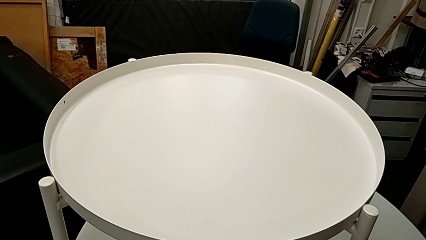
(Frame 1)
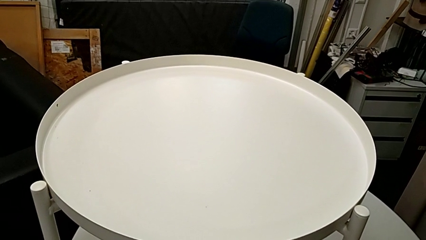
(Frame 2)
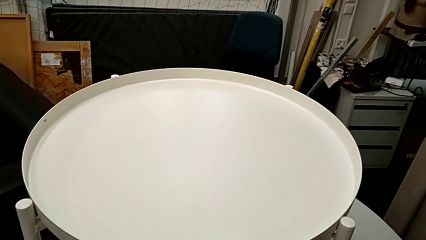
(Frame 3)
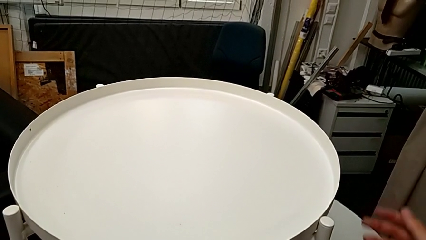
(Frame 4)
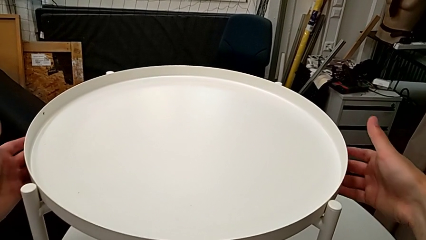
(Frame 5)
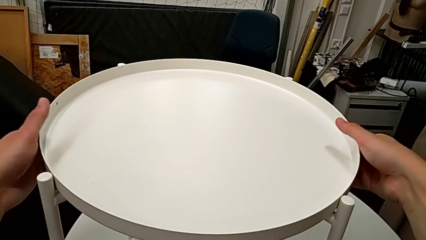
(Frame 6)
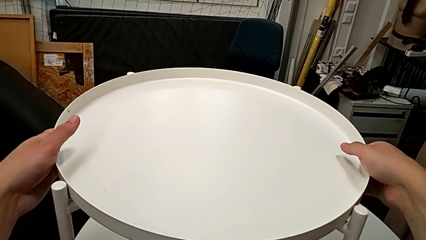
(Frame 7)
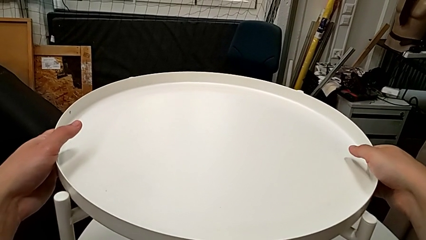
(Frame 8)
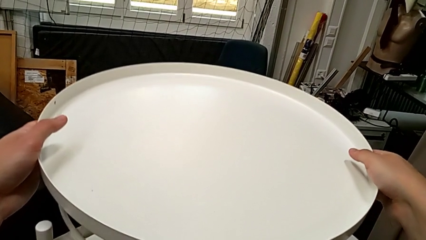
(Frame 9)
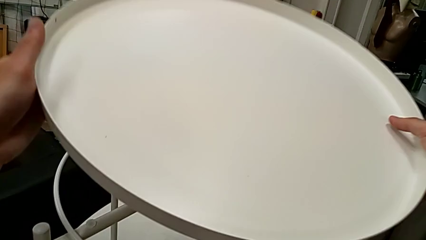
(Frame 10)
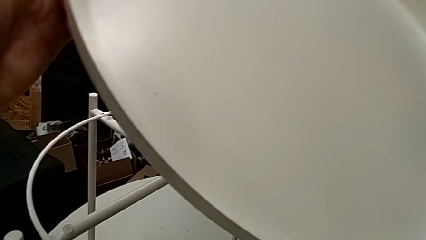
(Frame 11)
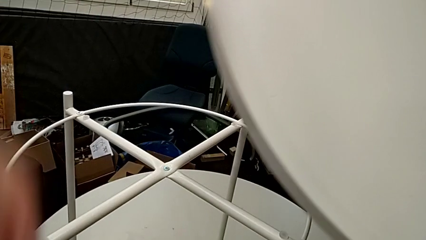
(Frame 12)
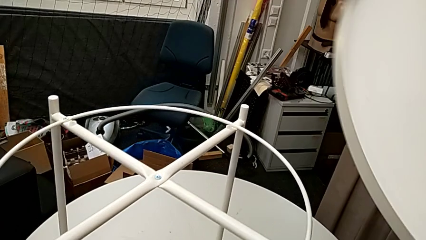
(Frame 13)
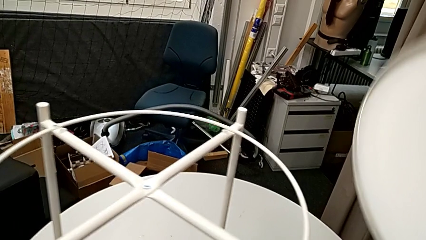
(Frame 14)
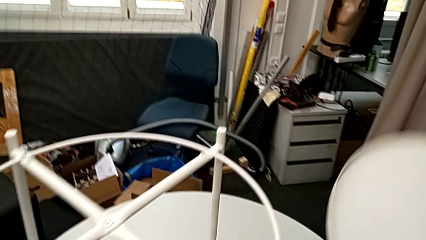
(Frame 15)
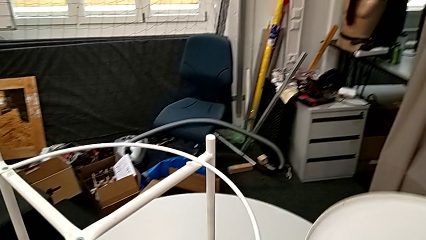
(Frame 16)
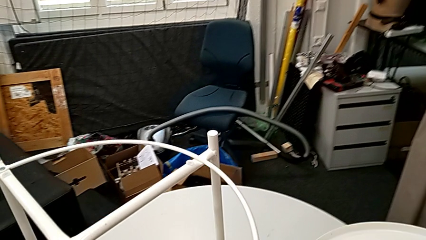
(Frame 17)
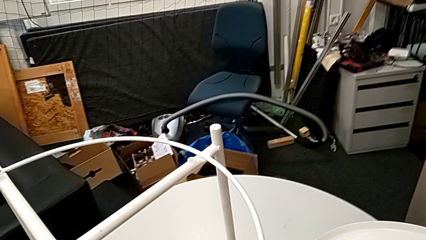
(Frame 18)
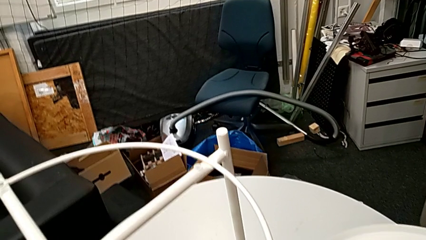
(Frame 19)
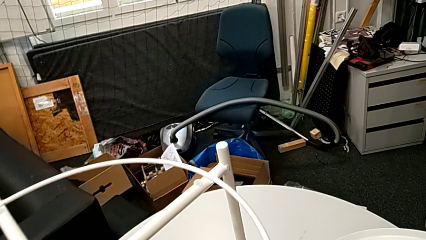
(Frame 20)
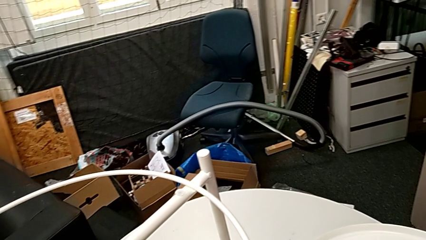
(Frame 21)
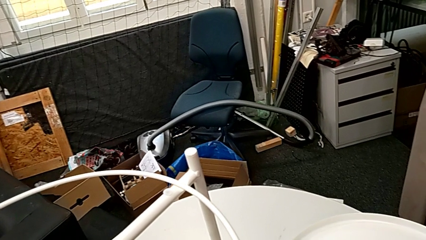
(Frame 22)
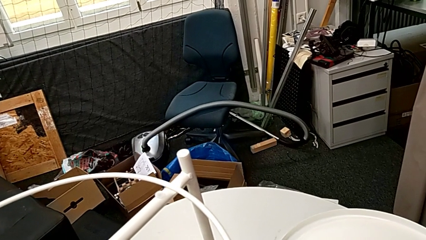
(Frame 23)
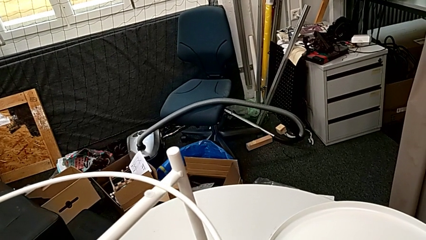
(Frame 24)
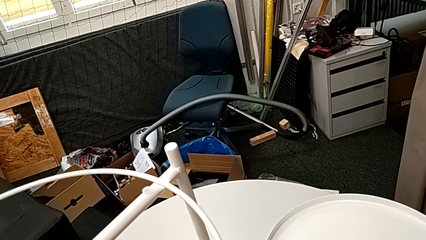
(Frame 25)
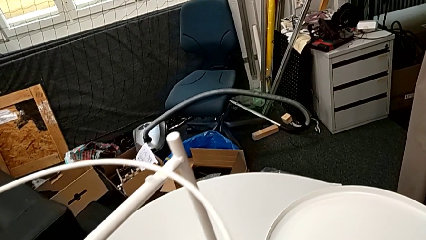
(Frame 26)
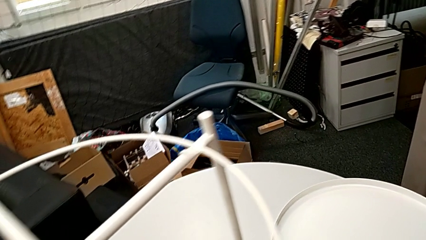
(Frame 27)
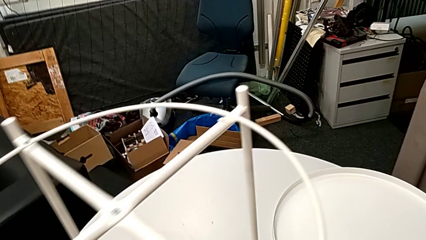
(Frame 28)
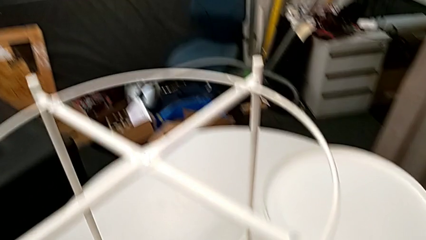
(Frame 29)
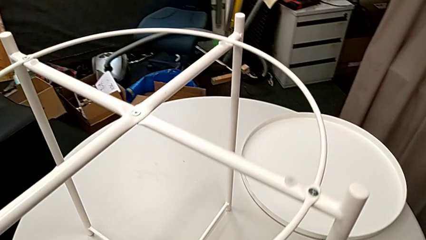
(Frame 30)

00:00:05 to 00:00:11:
The camera wearer removes the tray. They grab the tray, lift it and place it.

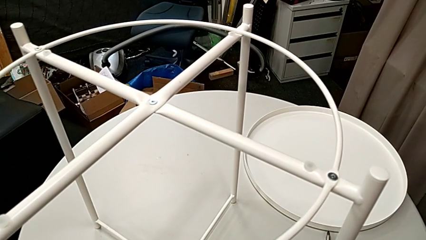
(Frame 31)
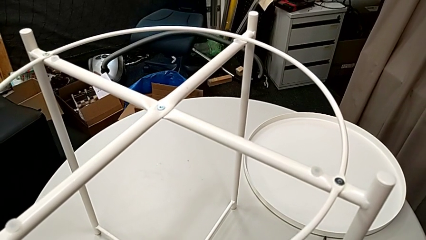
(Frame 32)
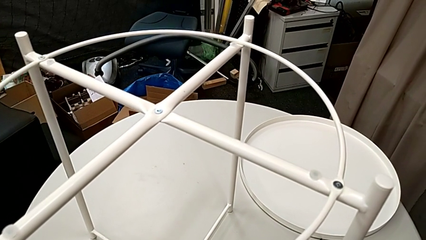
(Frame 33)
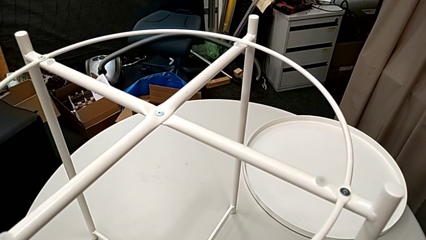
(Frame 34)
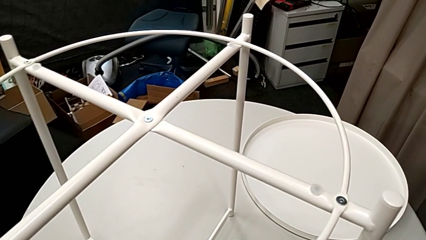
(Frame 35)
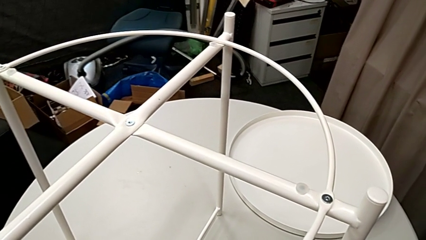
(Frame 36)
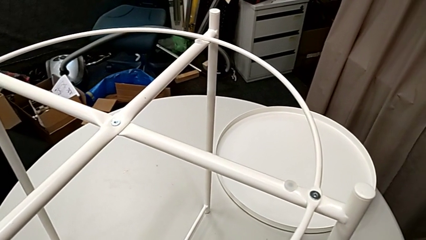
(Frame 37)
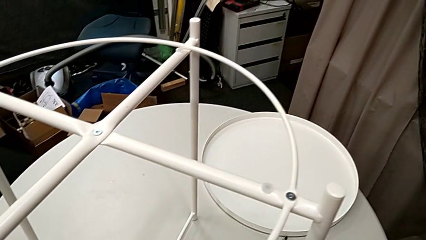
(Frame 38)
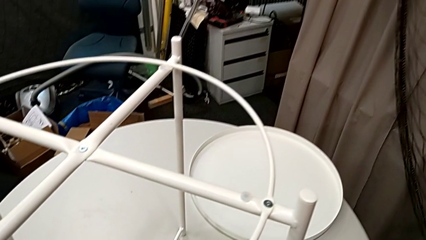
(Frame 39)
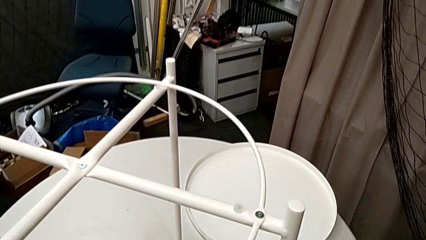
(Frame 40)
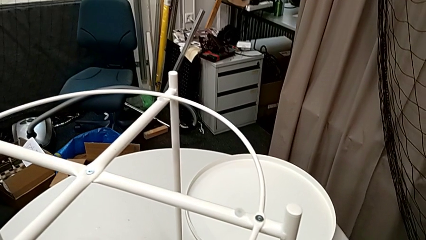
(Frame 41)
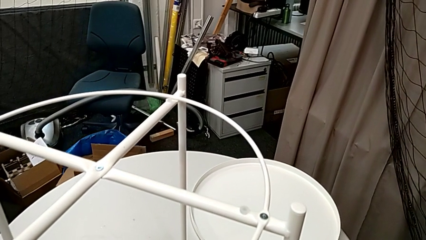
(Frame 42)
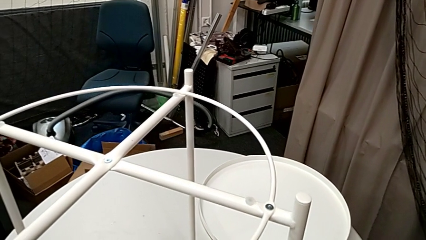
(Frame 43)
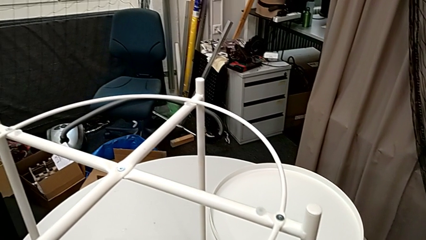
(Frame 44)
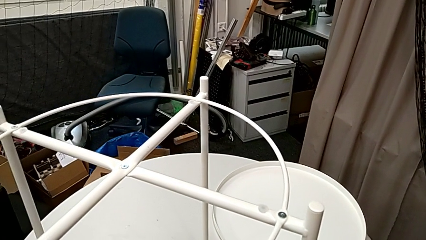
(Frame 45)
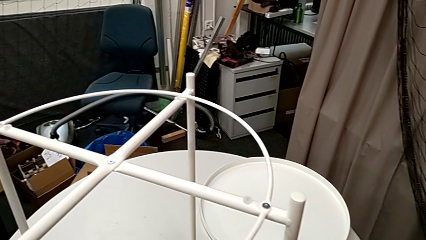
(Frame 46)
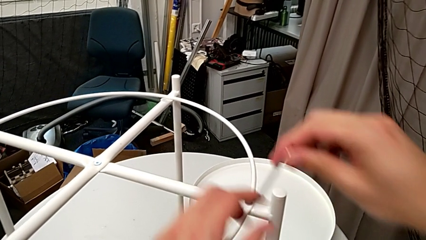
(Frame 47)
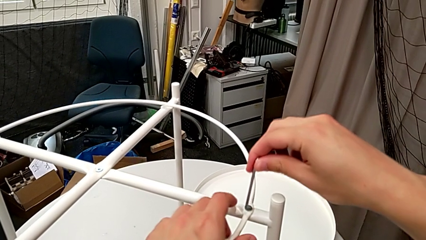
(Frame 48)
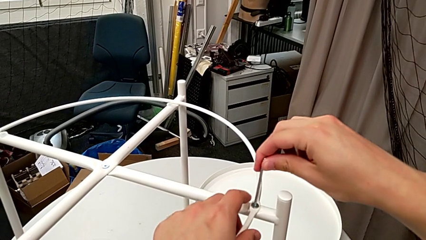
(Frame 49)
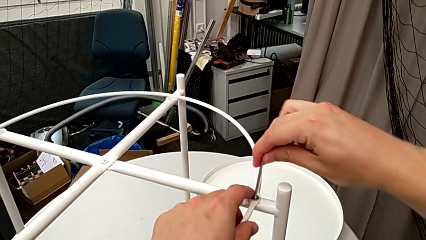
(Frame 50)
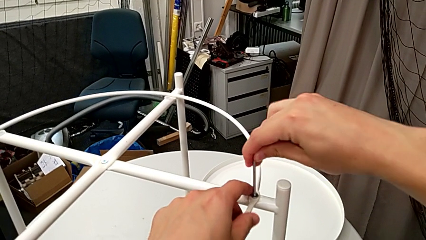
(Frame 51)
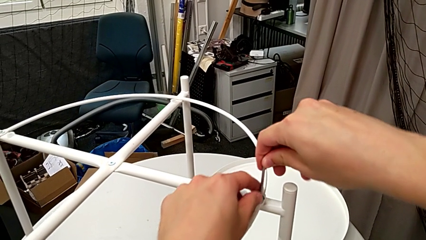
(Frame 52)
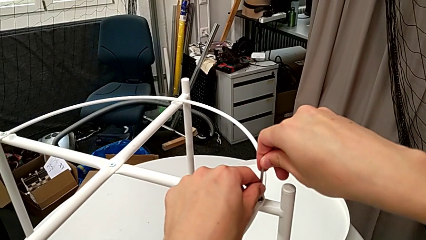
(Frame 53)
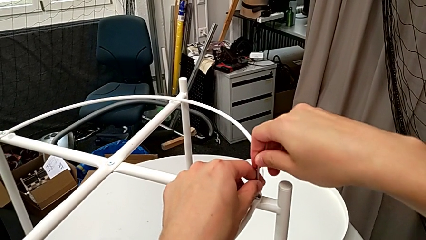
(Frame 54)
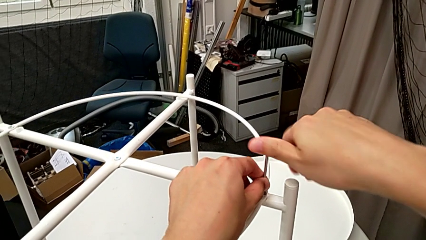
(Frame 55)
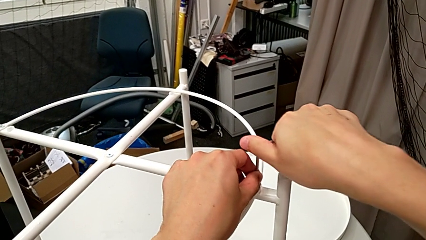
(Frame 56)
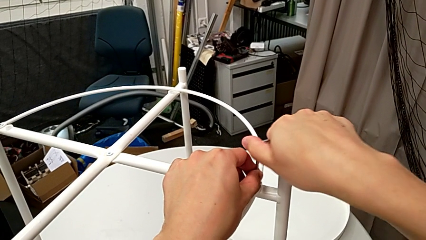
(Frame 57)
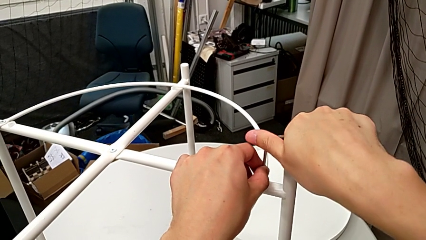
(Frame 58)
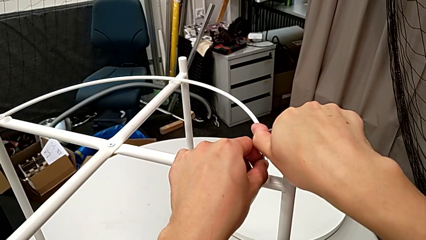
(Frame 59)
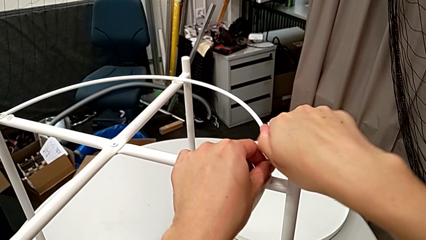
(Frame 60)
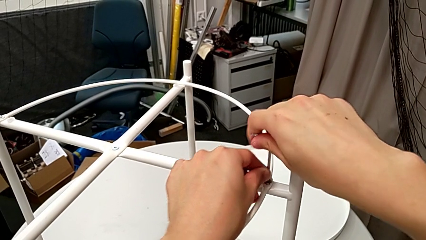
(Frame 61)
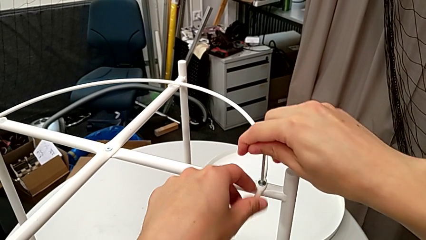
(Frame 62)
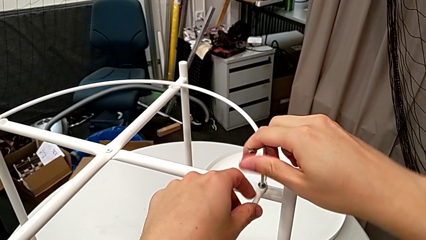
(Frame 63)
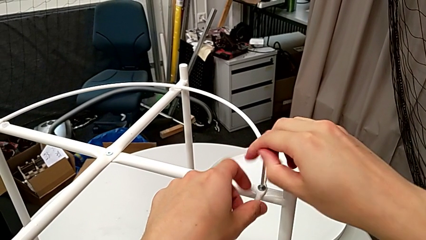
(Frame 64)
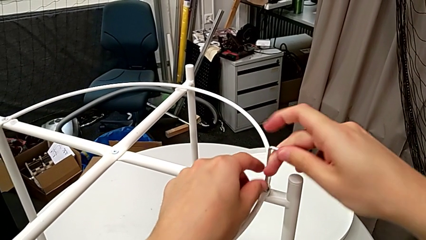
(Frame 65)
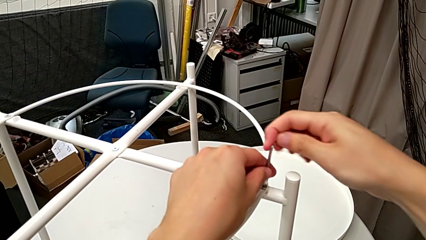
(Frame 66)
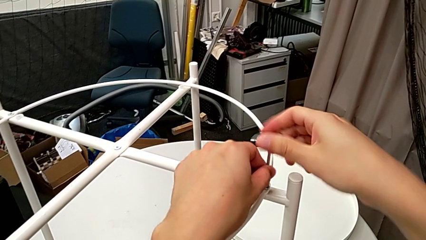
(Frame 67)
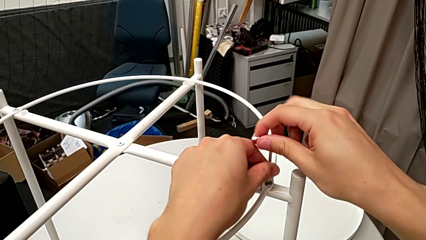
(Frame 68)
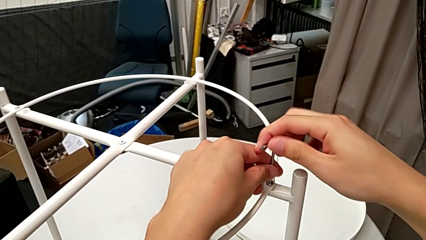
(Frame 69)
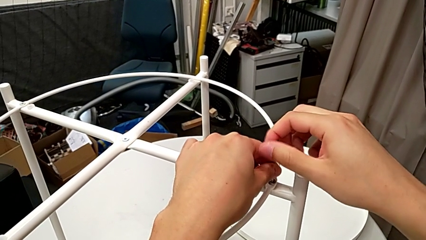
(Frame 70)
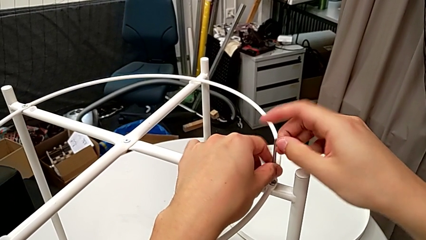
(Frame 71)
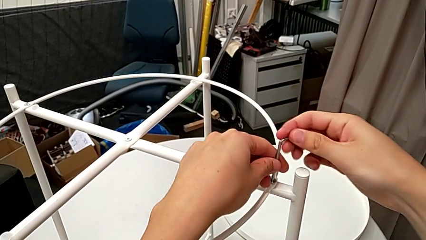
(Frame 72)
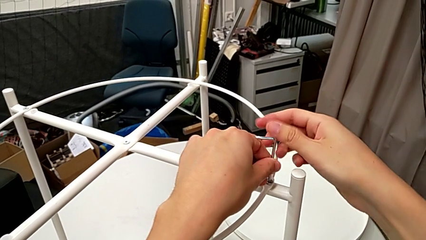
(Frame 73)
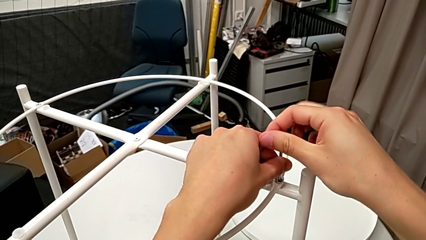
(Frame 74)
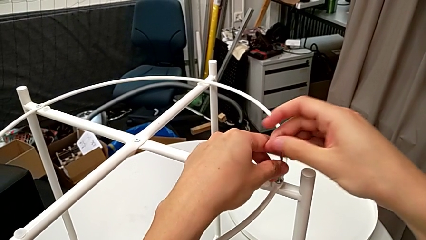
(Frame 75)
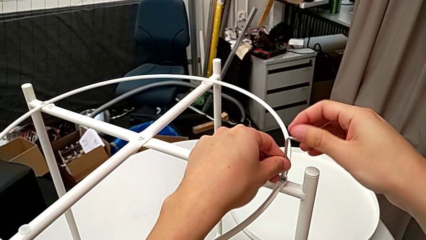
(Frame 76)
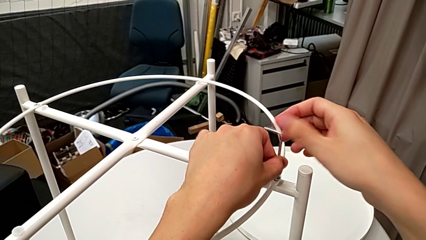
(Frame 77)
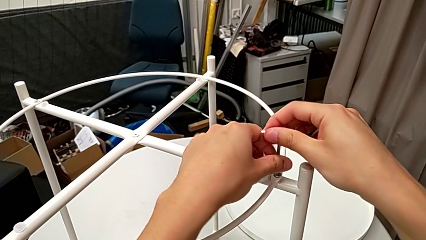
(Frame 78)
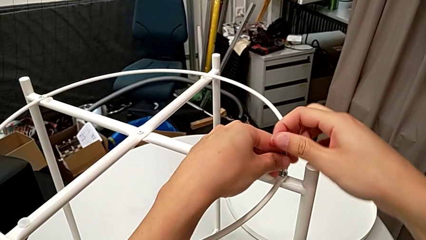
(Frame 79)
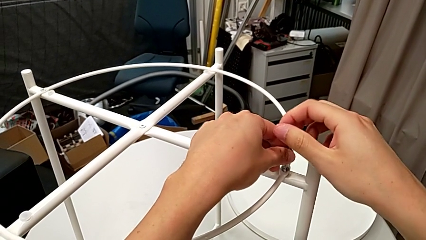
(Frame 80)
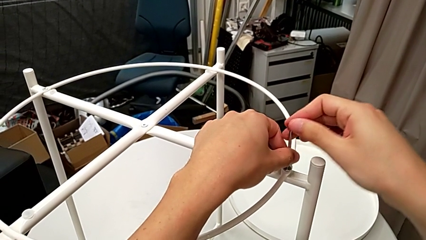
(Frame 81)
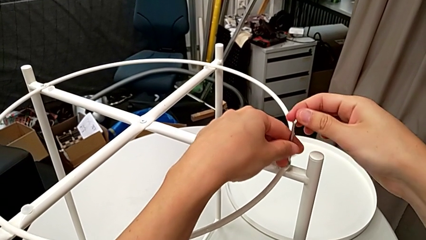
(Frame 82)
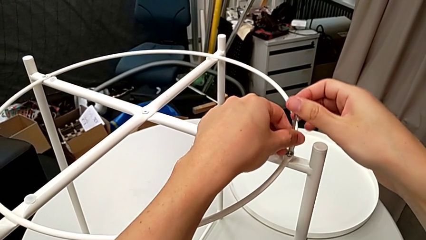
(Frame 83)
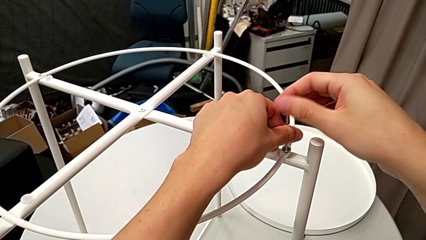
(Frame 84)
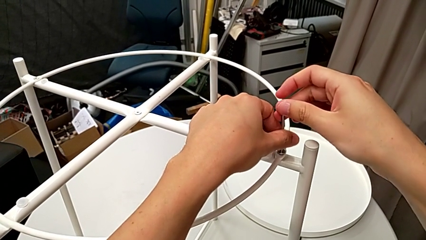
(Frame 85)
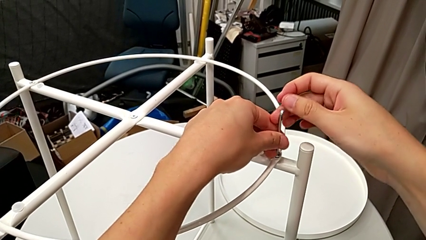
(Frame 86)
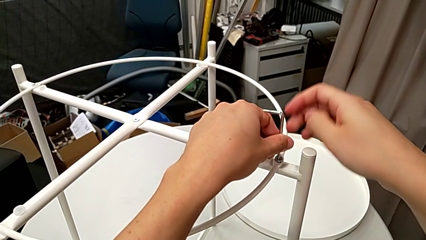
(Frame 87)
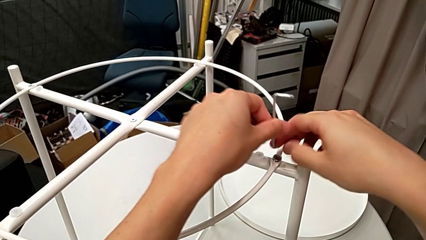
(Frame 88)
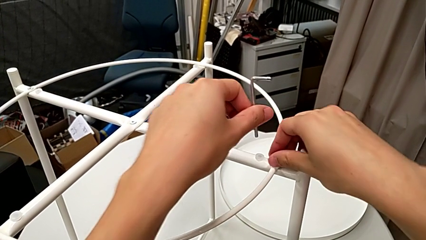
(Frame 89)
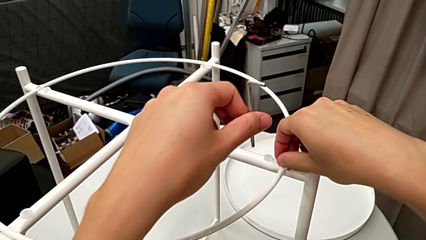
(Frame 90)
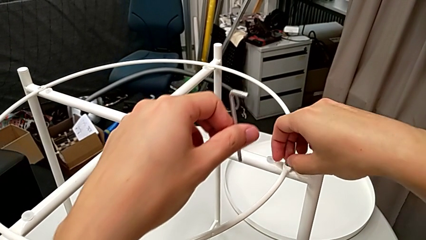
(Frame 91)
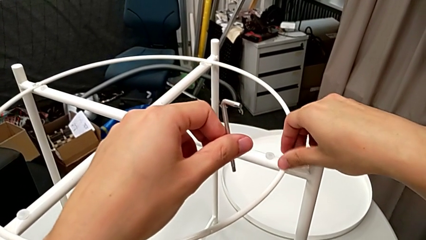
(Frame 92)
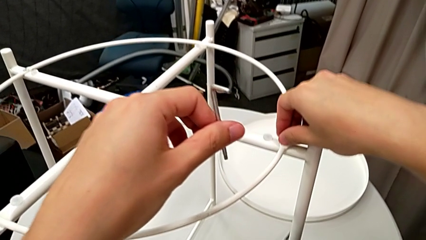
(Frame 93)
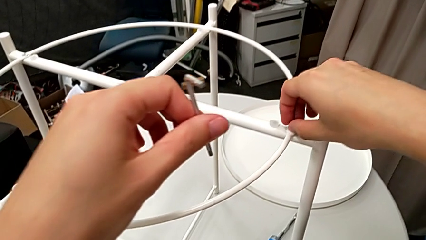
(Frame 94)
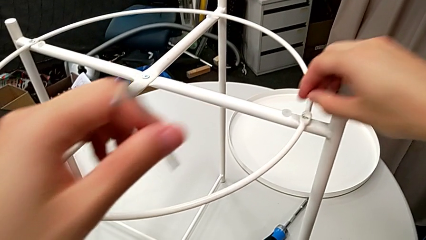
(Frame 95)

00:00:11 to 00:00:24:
The camera wearer is disassembling the circle of the table. They approach the hex socket head, insert the Allen wrench, unscrew the hex socket head, withdraw the Allen wrench, unscrew the hex socket head and disassemble it.
